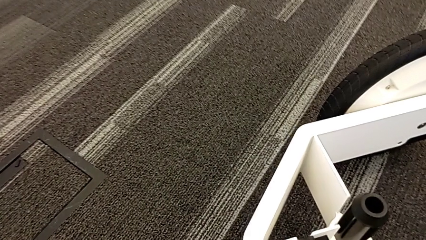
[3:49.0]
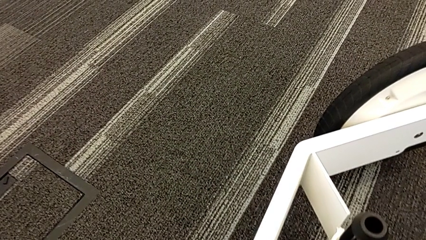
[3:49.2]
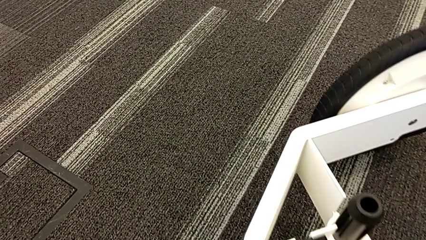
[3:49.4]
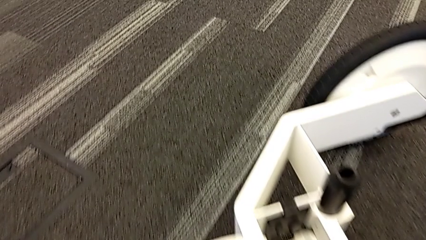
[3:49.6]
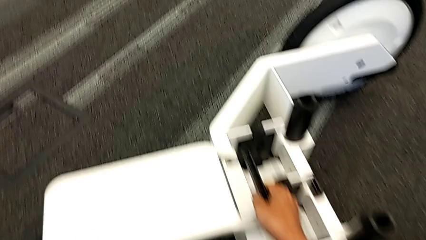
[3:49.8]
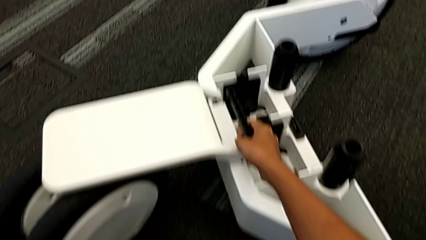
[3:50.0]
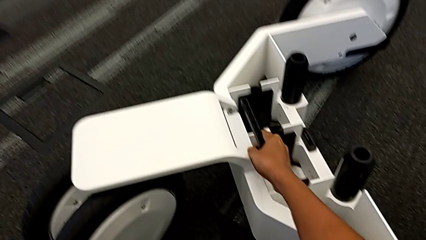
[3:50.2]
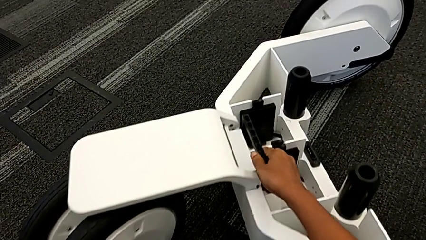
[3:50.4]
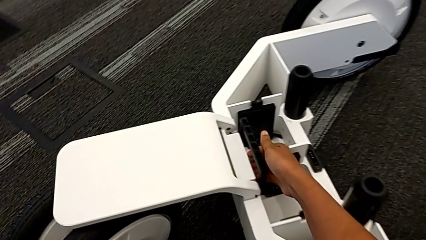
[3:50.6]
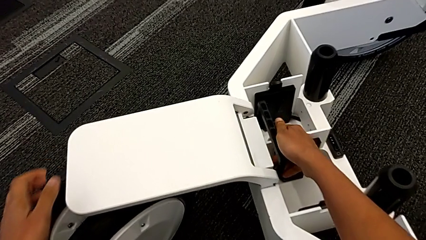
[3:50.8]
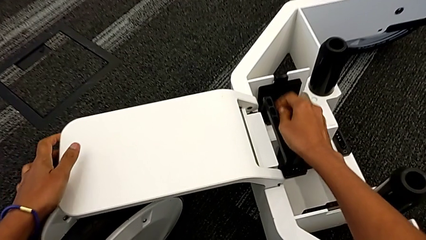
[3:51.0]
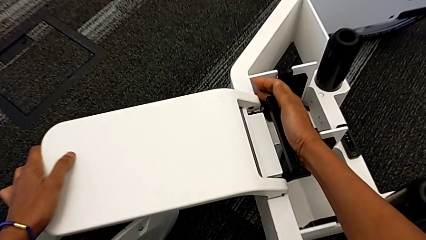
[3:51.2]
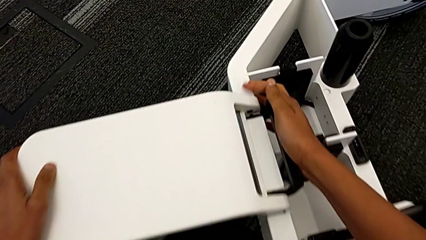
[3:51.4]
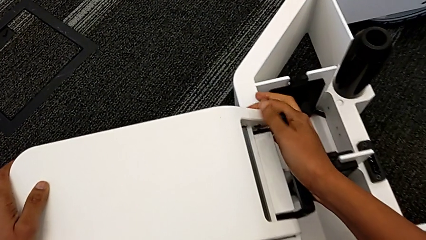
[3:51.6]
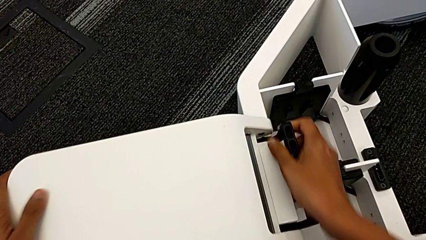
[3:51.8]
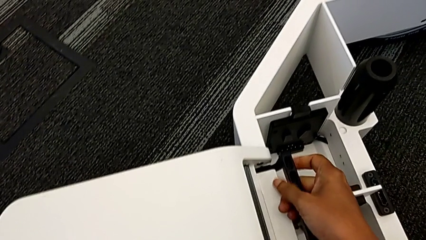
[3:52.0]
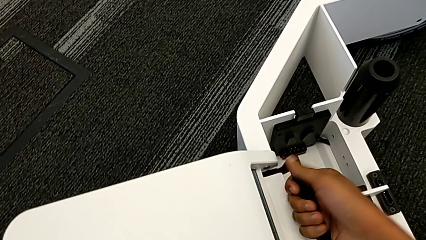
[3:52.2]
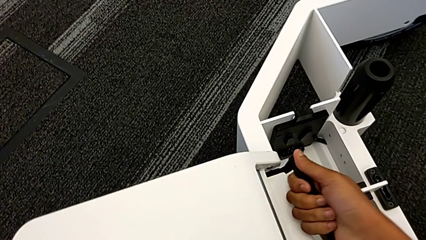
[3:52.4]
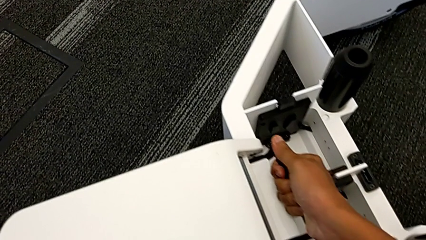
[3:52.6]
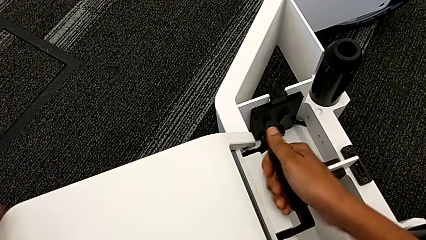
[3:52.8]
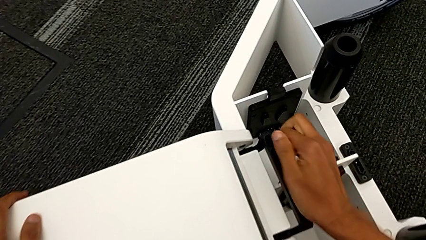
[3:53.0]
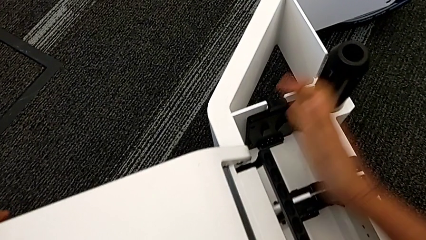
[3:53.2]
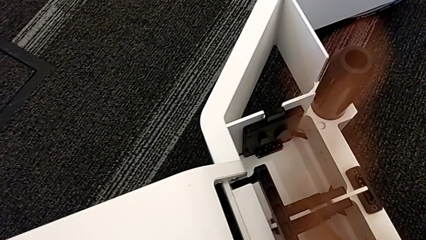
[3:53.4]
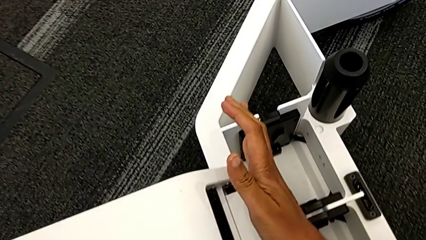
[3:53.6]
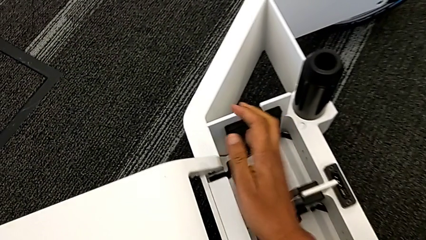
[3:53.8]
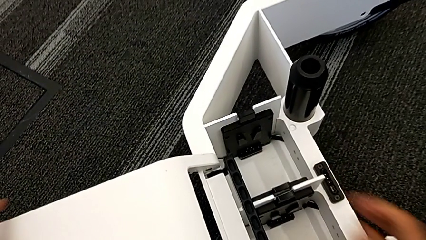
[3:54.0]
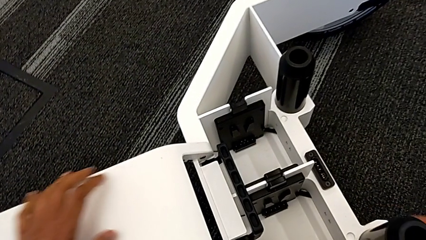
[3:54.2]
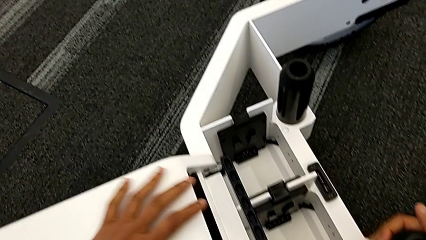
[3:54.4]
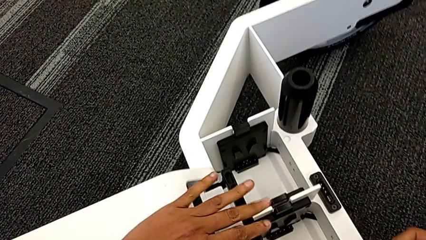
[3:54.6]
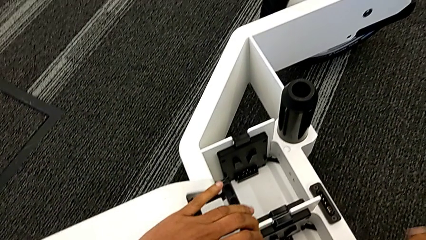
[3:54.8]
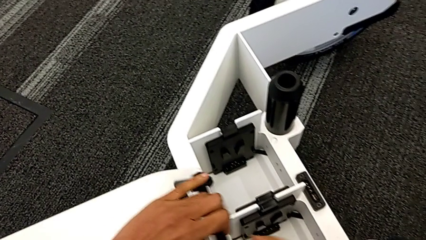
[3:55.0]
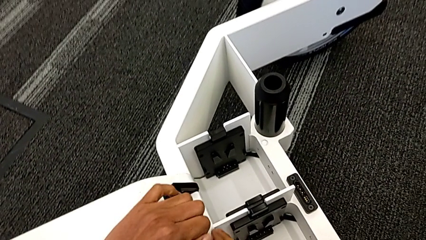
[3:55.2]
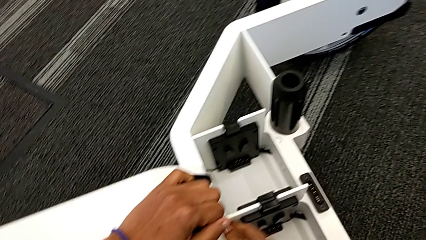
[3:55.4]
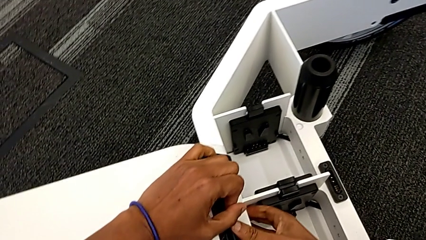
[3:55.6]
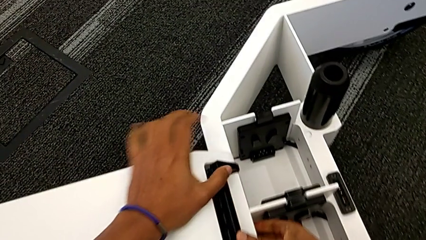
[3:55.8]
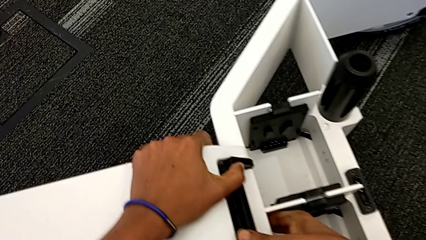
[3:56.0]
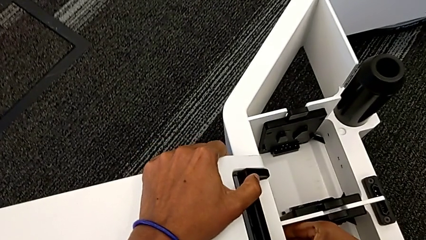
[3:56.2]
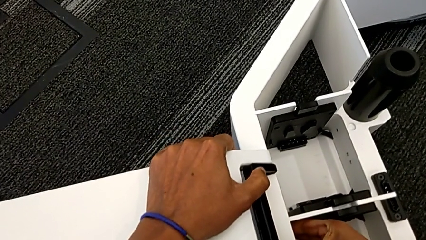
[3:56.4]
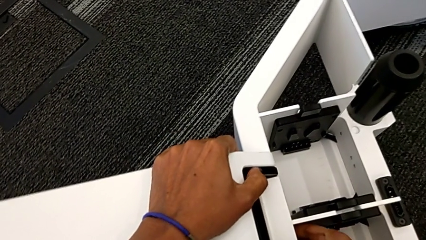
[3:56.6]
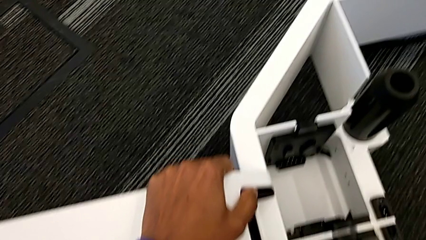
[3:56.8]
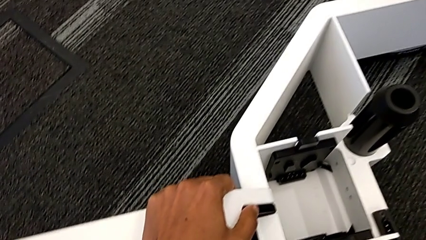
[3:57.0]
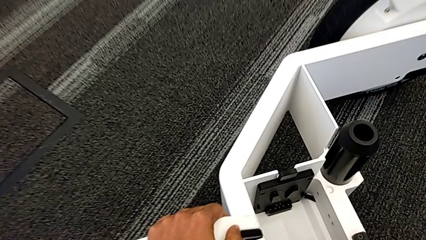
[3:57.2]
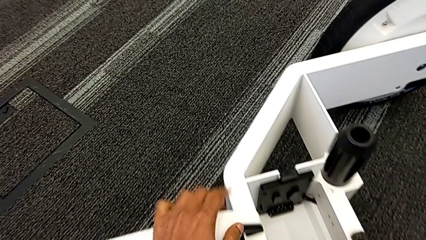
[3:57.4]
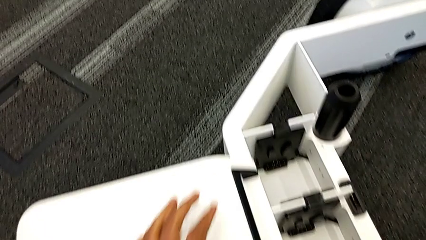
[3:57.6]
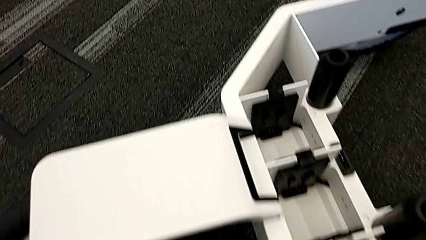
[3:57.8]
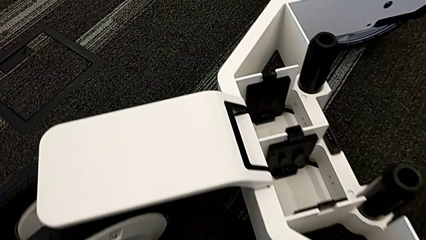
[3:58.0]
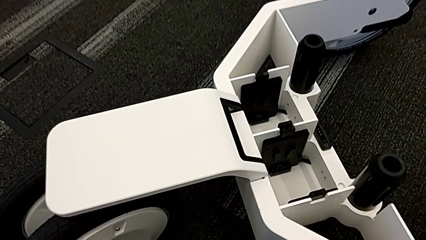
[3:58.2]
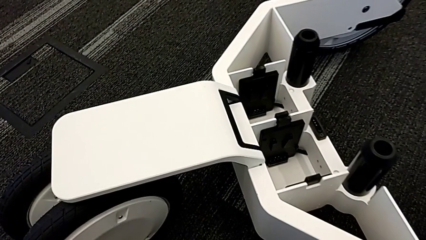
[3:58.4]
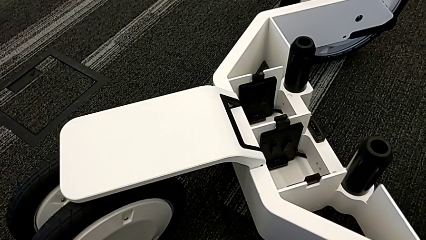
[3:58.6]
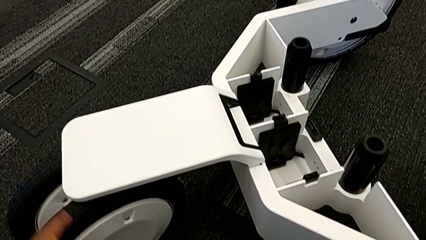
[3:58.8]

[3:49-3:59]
The camera wearer is assembling the third wheel into the wheel unit. They keep pushing the black lever.

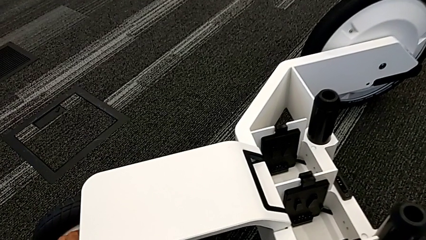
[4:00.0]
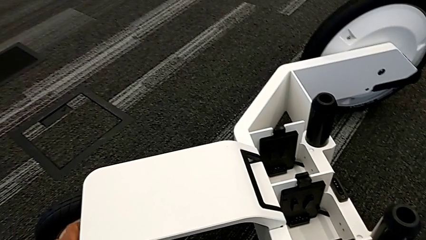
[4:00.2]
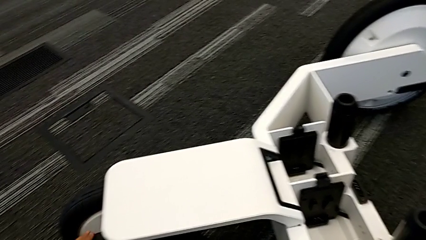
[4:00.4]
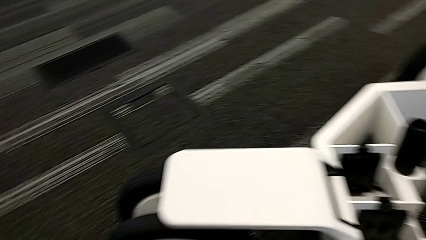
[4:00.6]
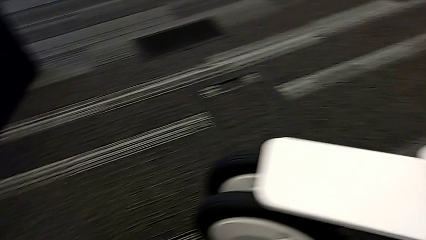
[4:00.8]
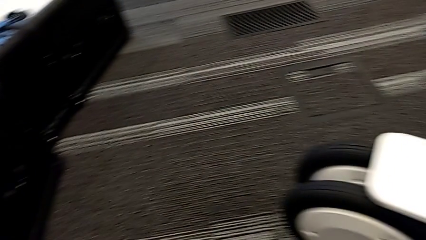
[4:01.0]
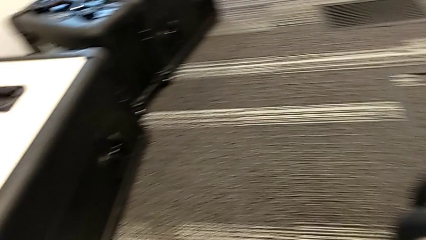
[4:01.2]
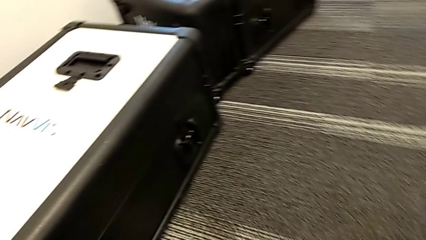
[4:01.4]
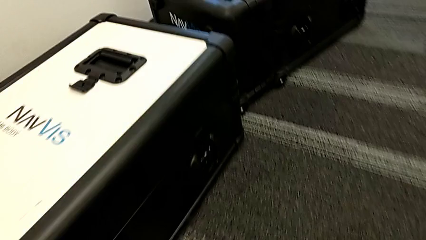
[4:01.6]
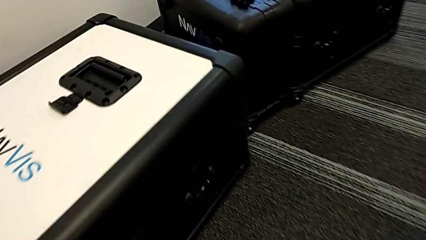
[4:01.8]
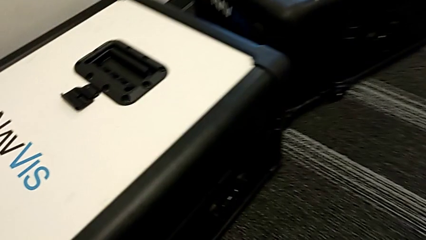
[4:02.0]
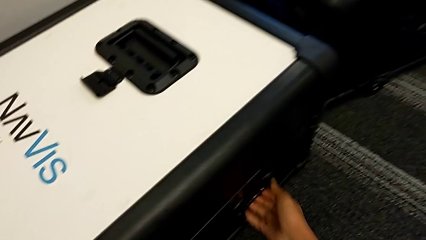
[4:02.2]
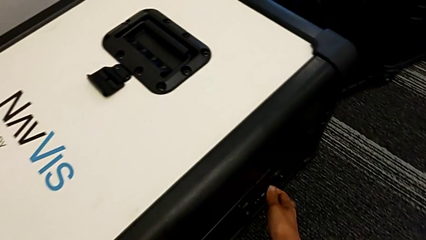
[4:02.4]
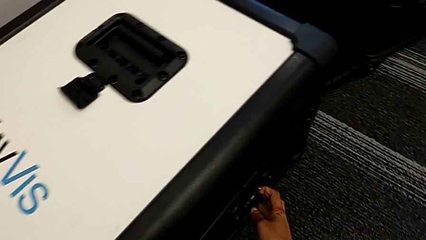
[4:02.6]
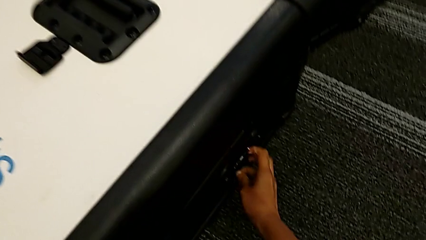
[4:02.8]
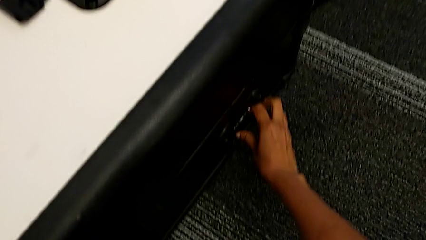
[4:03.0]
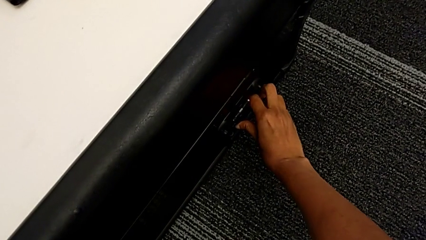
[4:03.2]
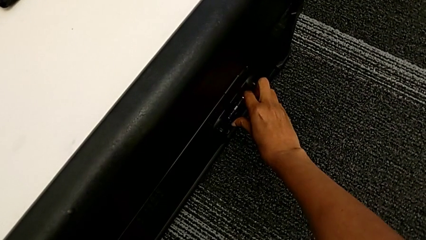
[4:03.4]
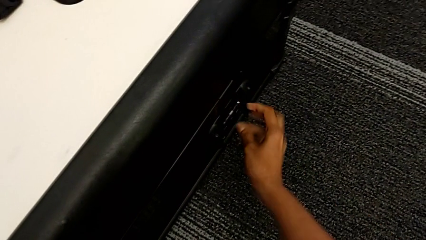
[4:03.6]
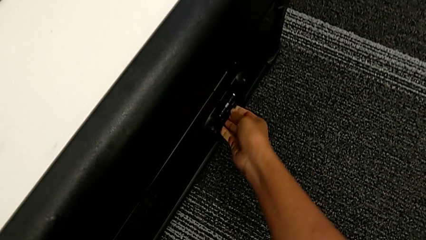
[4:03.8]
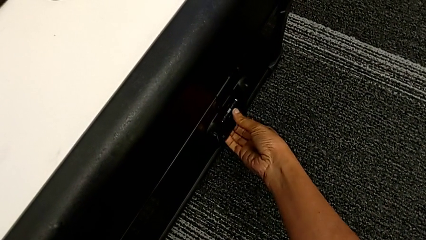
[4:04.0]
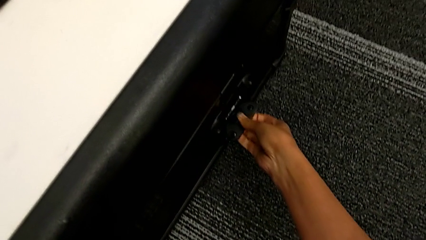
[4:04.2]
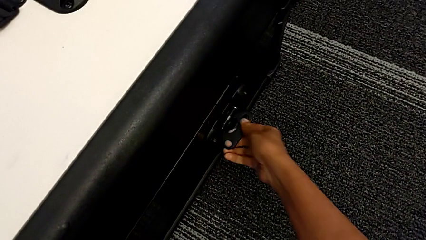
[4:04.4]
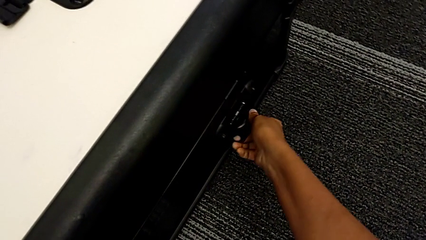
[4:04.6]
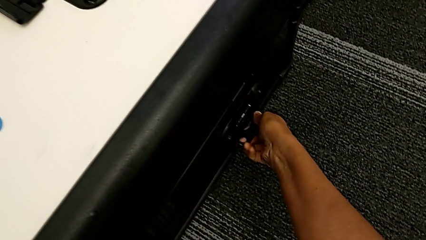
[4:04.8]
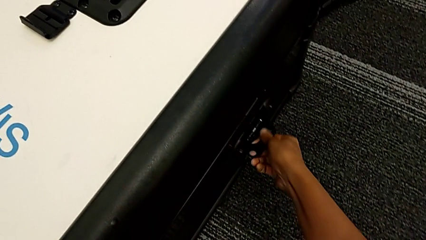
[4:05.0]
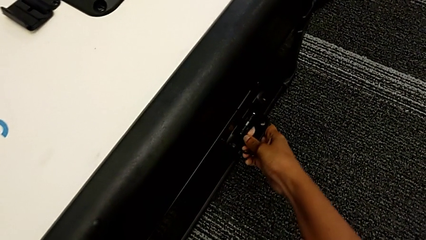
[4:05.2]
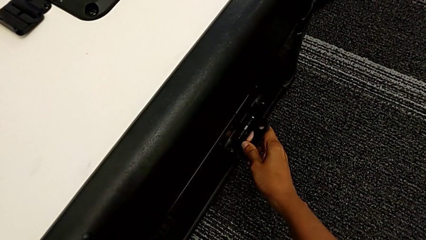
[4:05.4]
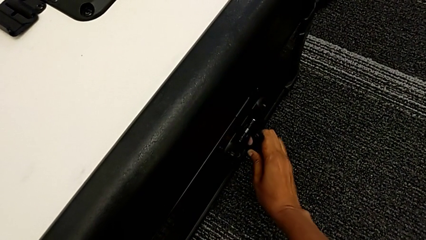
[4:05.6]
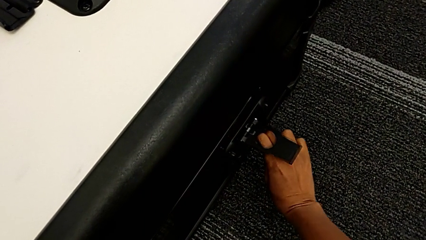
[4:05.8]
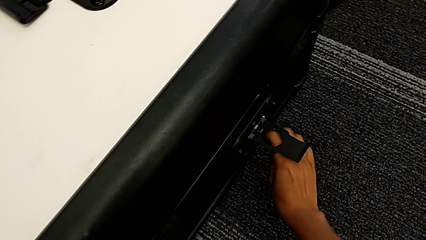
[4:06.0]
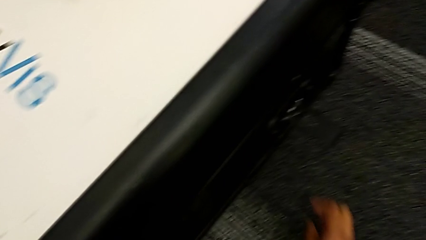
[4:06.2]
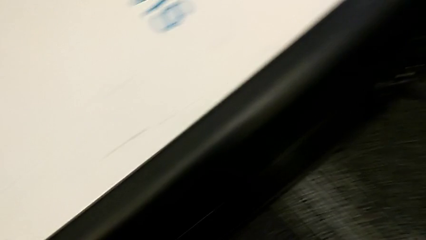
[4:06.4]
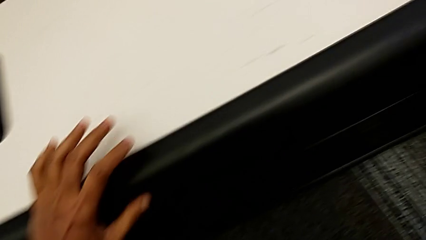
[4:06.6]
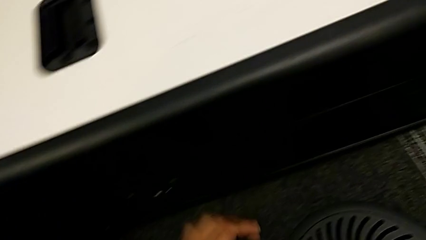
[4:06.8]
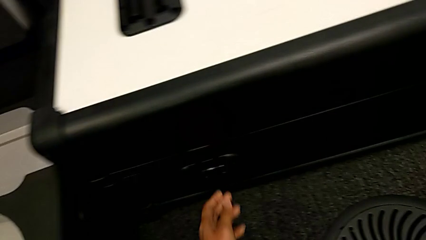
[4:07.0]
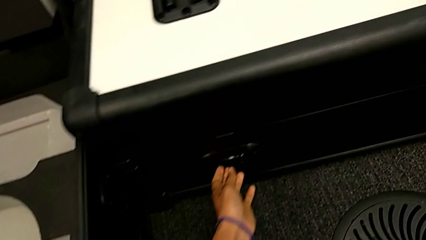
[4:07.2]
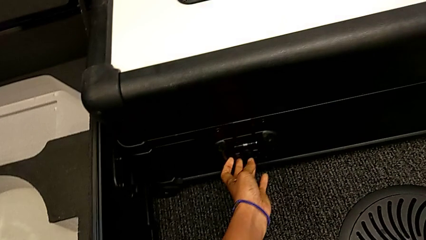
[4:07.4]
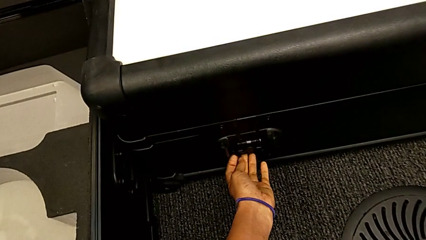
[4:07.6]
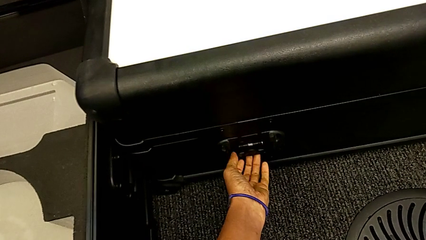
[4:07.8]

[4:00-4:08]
The camera wearer is assembling the M6 body into the base of the wheel unit. They begin to open the box.
